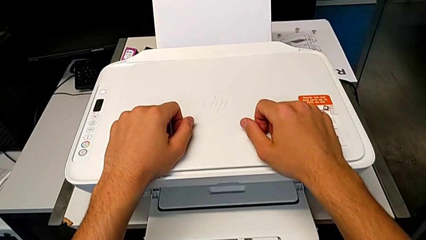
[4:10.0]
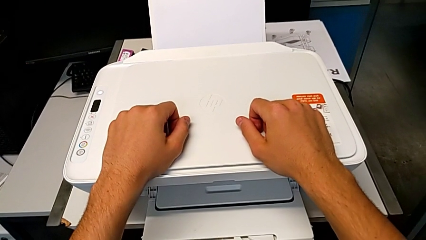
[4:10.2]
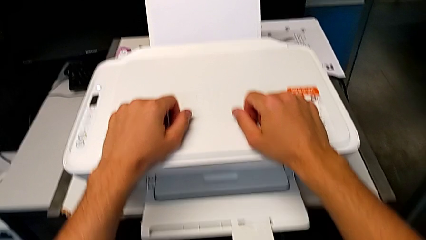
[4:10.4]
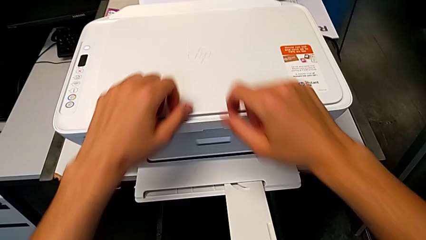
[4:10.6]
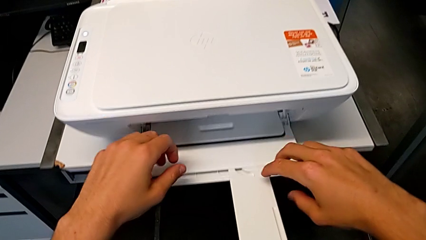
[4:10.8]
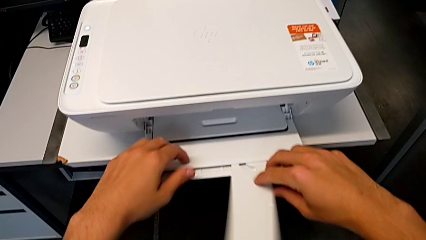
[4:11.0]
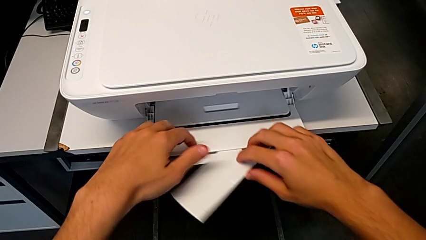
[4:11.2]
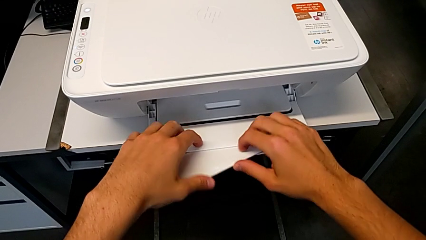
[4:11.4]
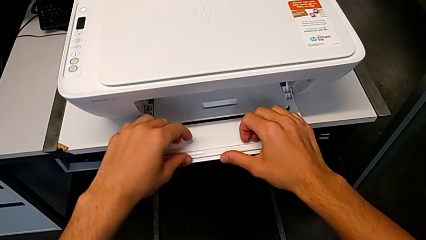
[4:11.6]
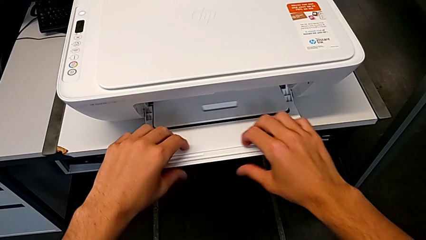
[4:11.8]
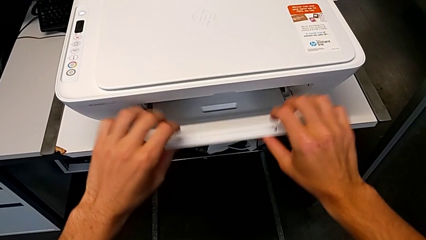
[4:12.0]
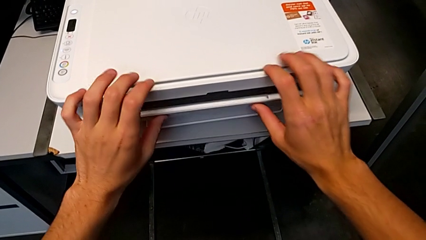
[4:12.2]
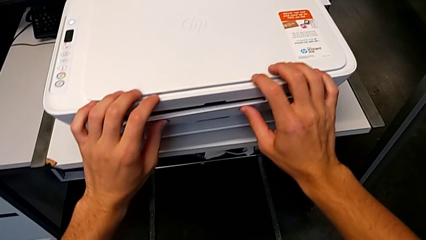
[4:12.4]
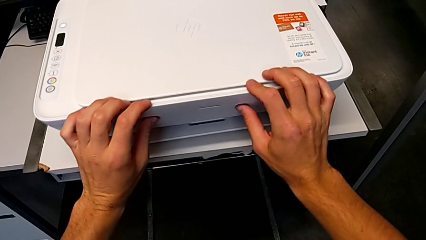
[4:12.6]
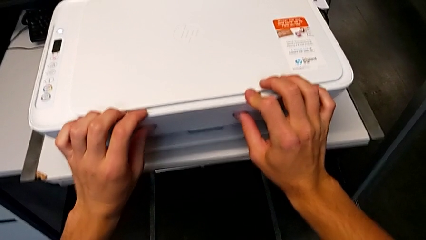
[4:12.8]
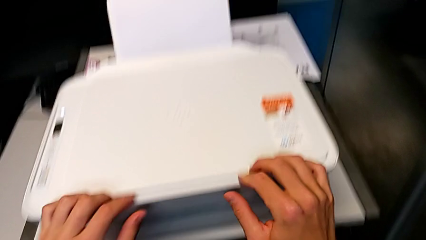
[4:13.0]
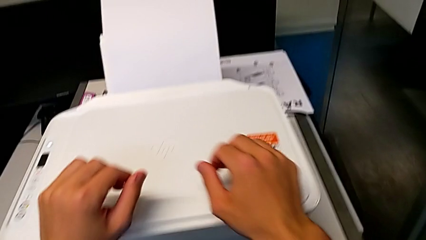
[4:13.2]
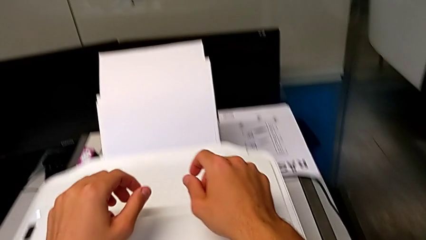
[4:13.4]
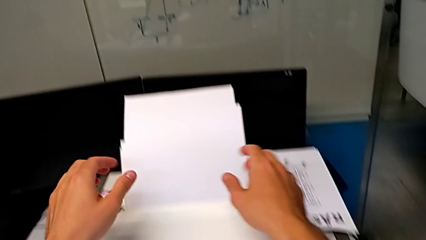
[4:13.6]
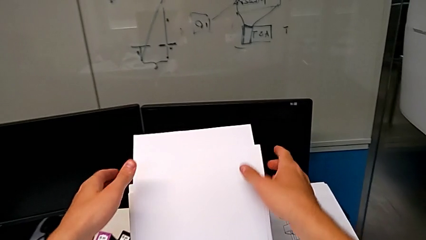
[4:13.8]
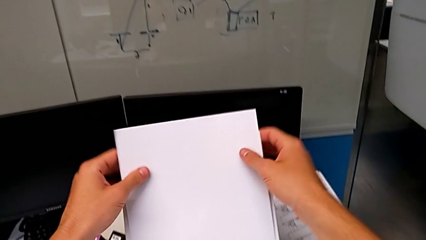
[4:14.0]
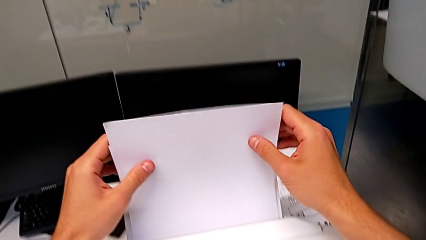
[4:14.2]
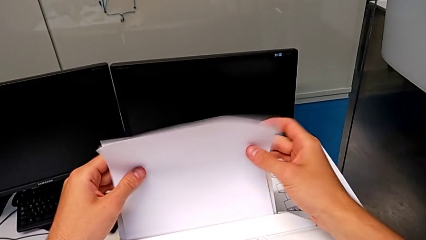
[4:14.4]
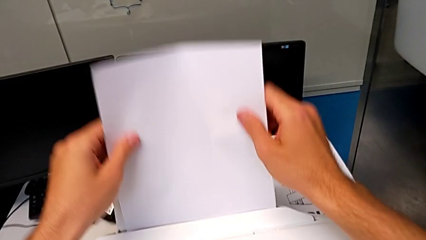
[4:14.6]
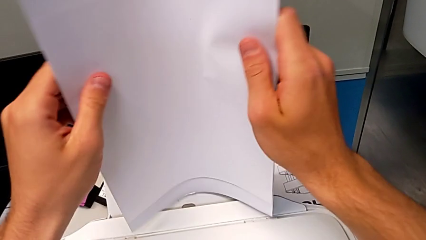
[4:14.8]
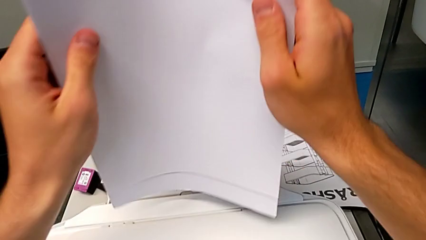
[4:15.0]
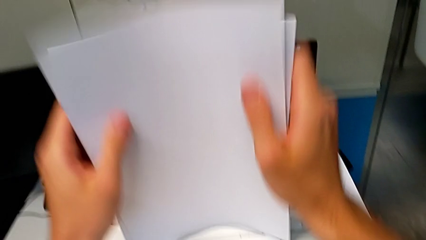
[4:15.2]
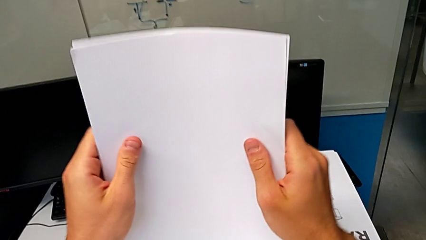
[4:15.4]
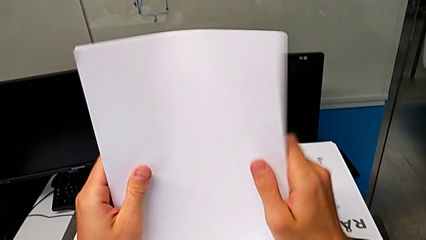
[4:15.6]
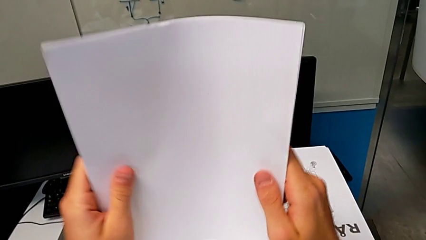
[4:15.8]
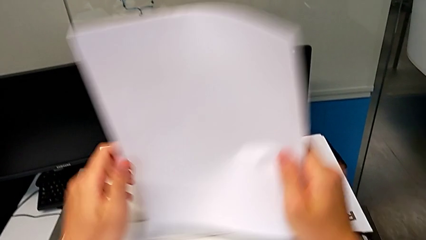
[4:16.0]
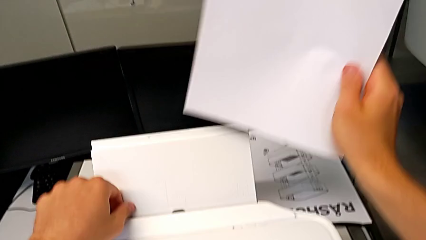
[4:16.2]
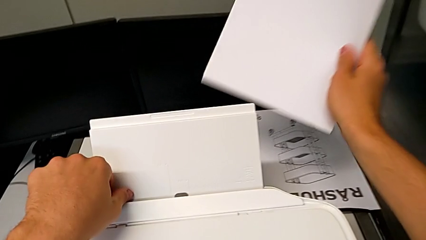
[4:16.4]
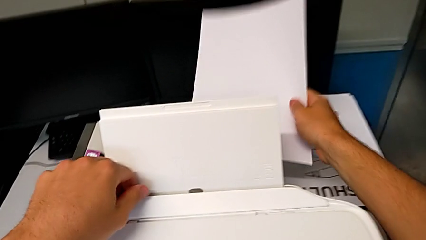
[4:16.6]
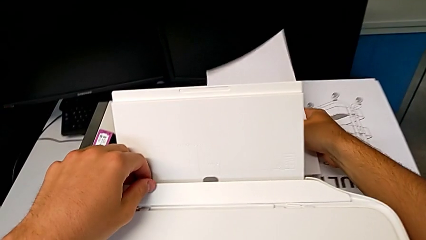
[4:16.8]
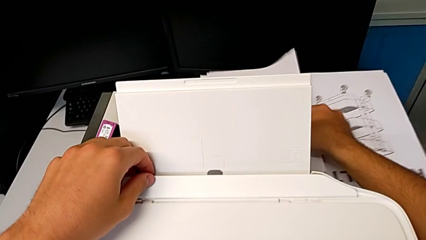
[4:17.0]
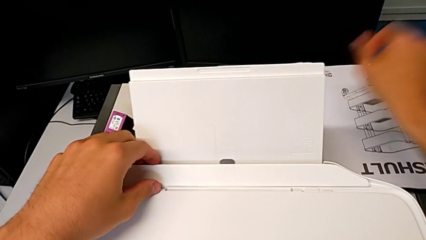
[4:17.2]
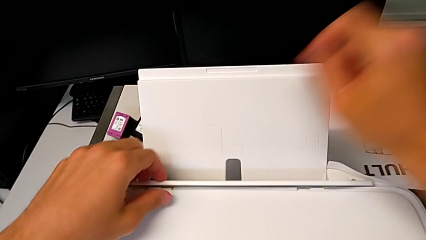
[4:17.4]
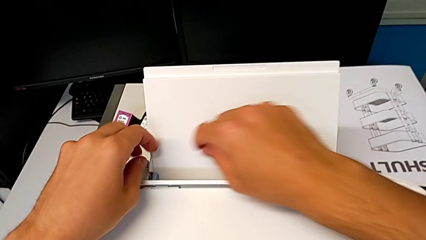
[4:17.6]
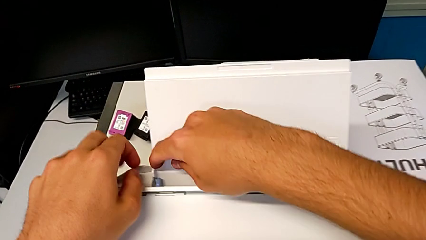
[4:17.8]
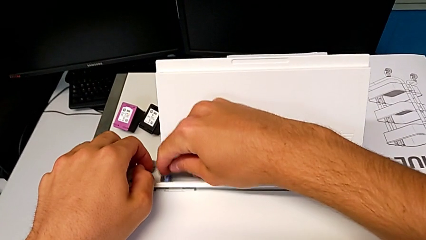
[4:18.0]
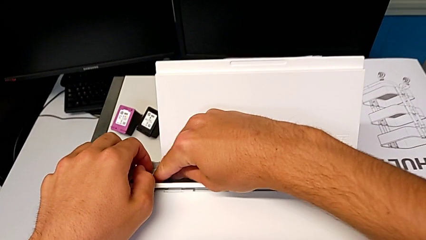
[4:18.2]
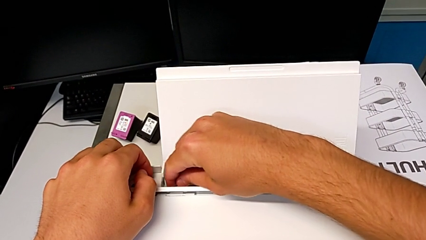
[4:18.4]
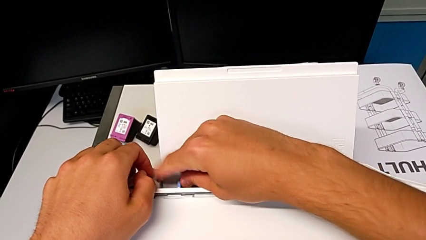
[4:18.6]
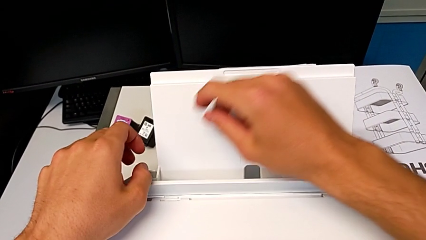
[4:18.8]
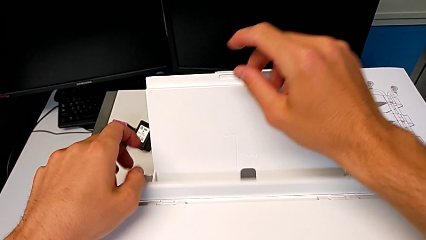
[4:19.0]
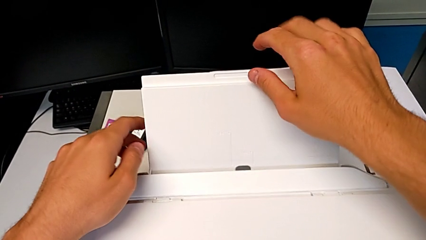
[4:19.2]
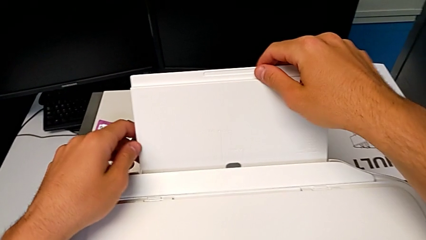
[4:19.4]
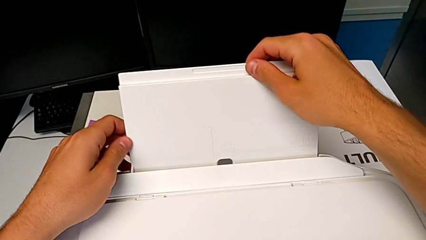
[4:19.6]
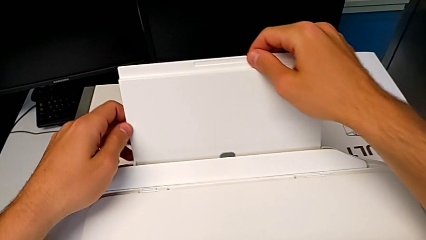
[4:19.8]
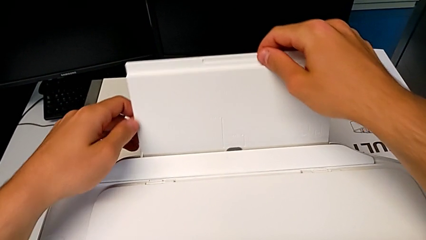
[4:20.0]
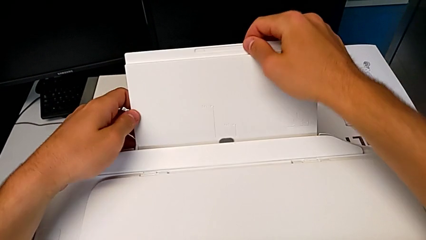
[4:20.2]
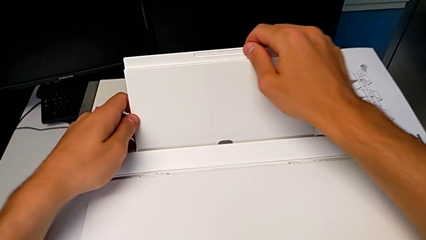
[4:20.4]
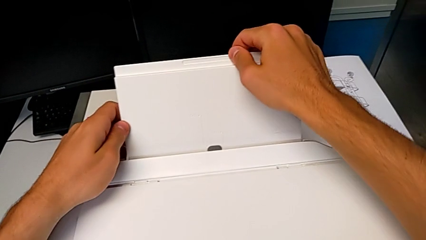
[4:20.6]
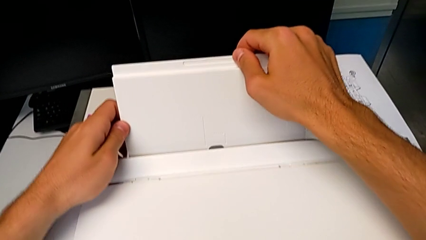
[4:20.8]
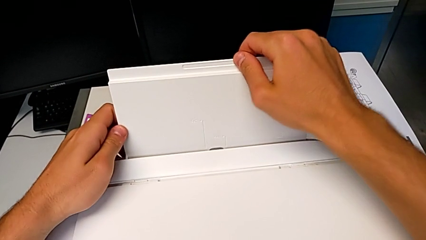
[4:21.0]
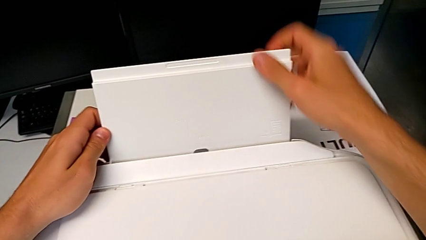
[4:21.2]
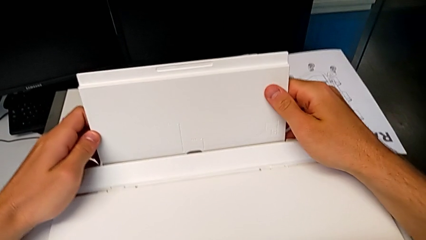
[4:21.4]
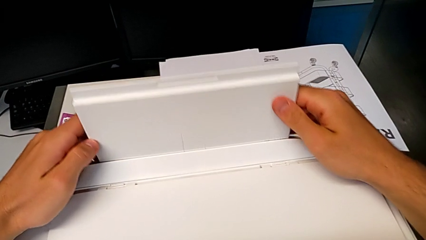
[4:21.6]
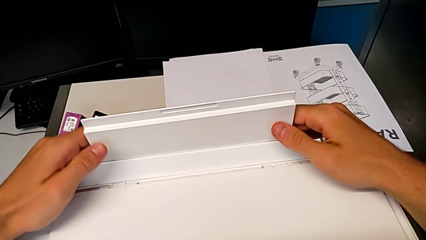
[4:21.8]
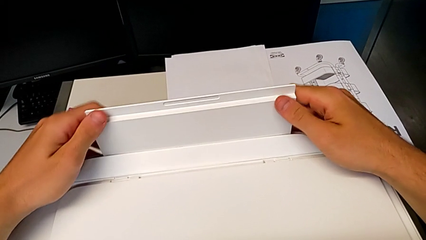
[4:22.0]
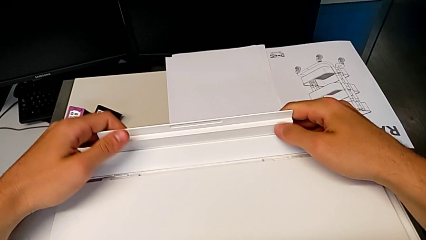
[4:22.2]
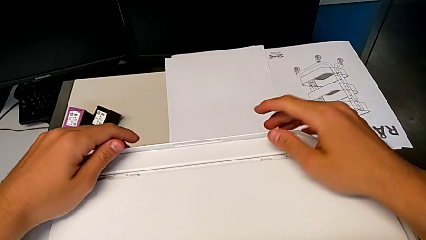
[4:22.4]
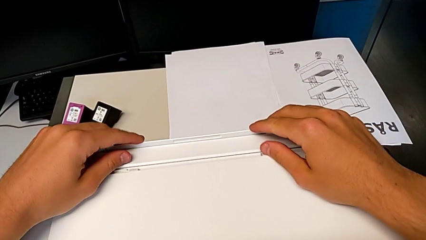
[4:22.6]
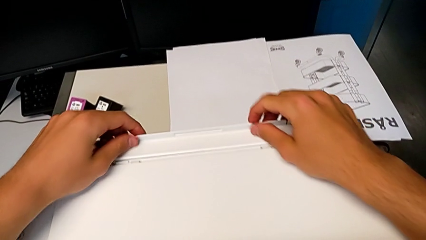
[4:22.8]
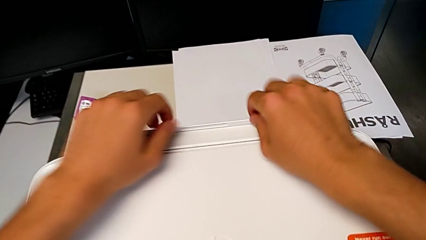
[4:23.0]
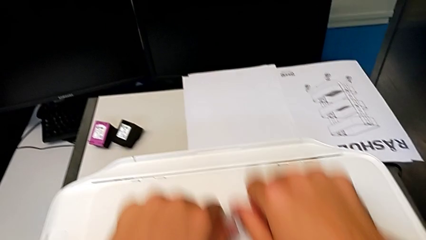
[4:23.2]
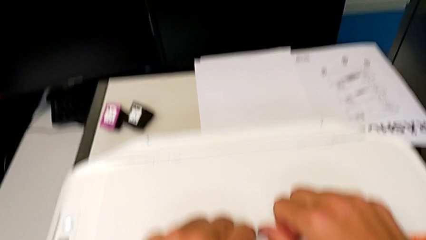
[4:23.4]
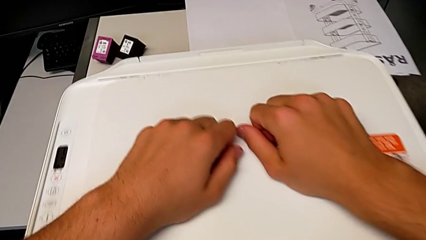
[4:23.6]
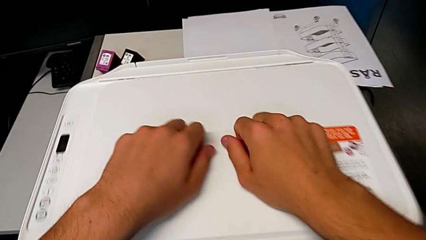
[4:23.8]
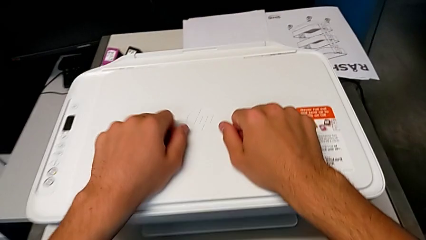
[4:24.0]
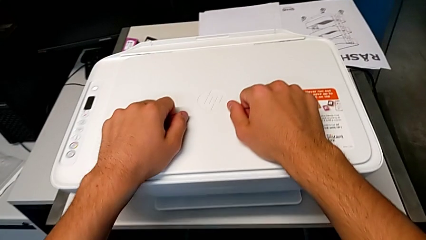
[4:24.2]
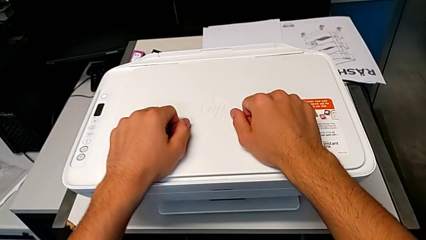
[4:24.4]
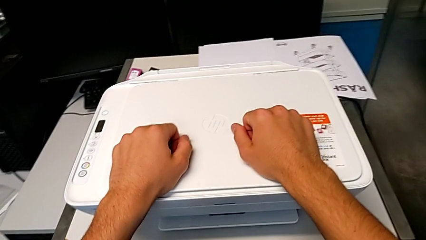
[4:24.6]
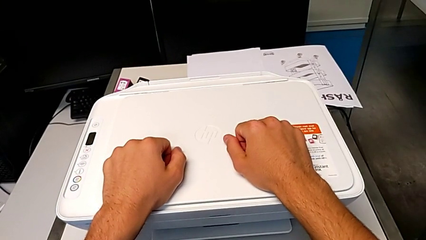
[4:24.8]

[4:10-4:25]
The camera wearer closes all the printers. They close the extending paper tray, close the paper tray, grab the paper stack, place it, slide the tab, pull the paper tray and close it.
